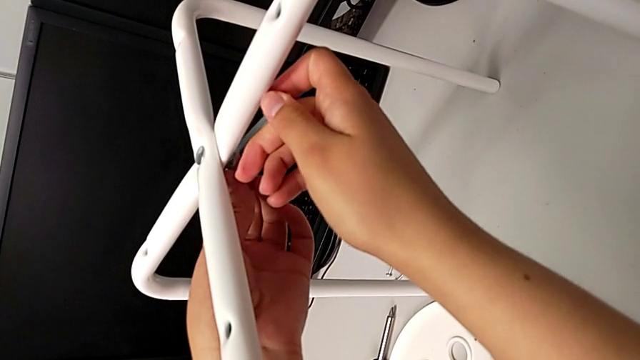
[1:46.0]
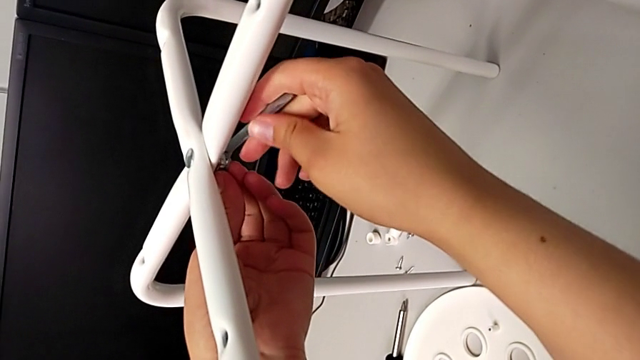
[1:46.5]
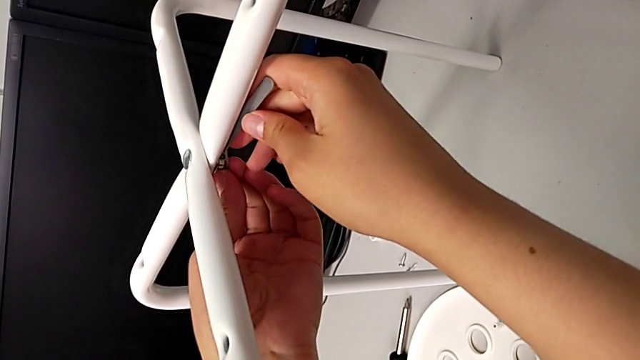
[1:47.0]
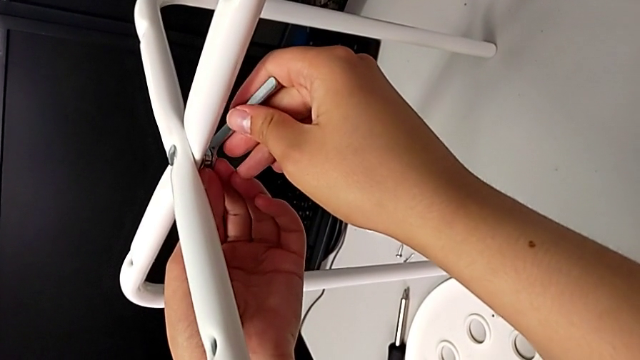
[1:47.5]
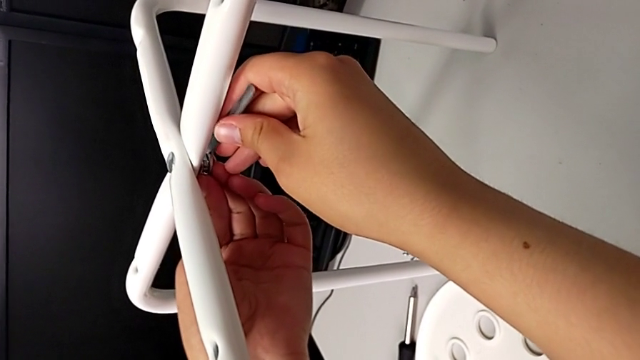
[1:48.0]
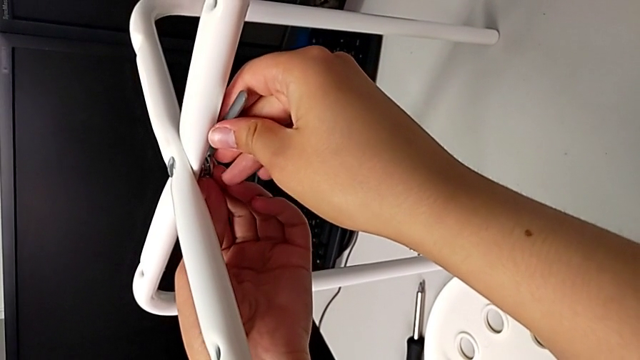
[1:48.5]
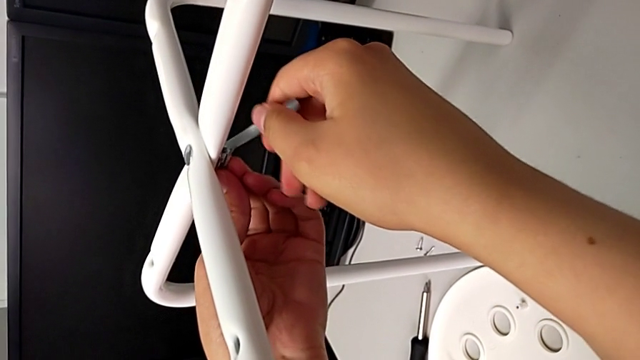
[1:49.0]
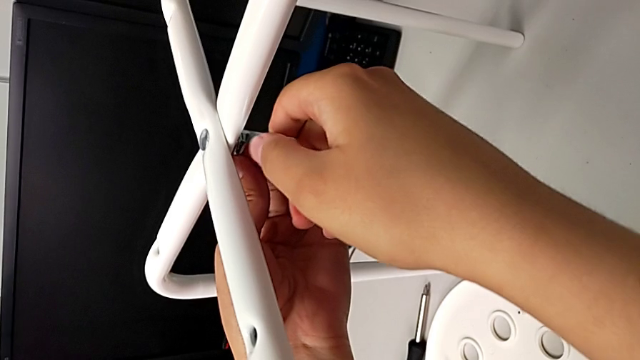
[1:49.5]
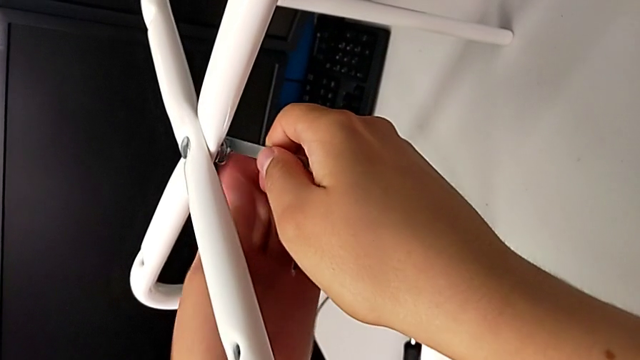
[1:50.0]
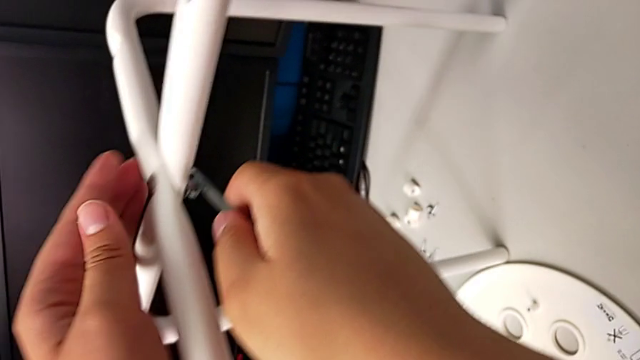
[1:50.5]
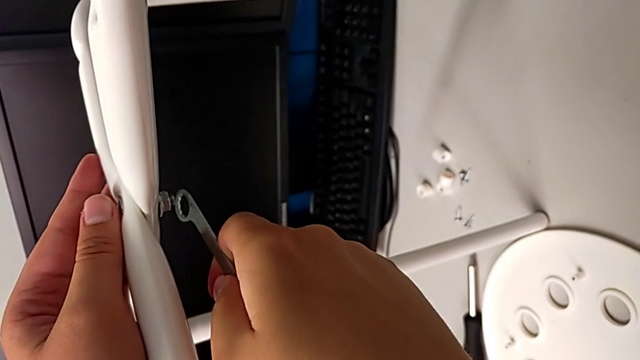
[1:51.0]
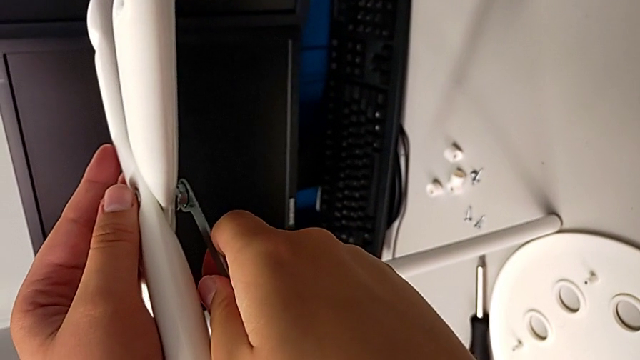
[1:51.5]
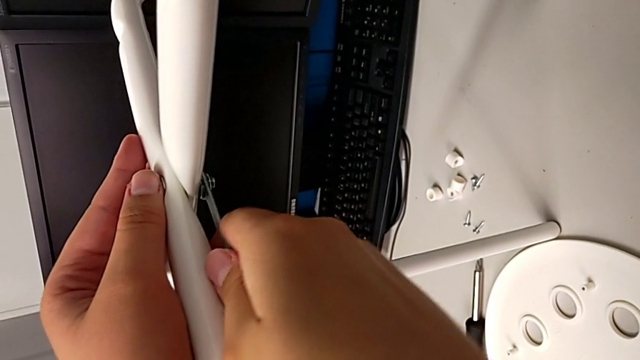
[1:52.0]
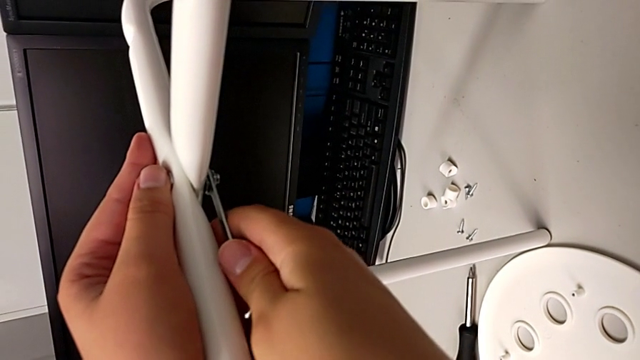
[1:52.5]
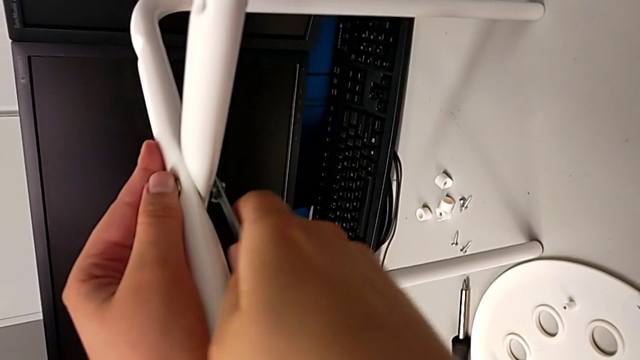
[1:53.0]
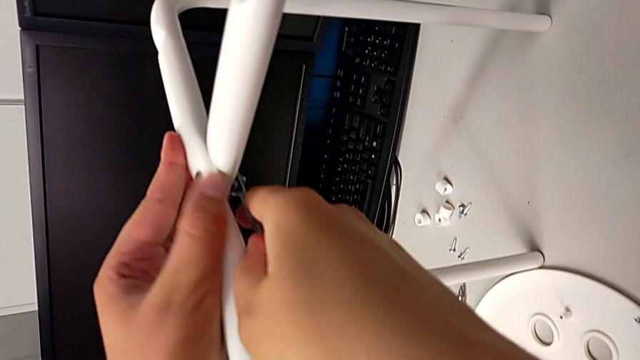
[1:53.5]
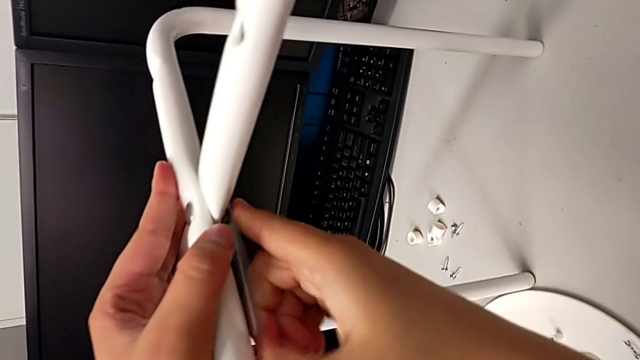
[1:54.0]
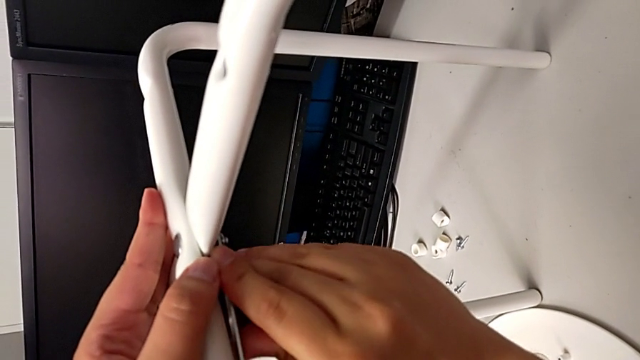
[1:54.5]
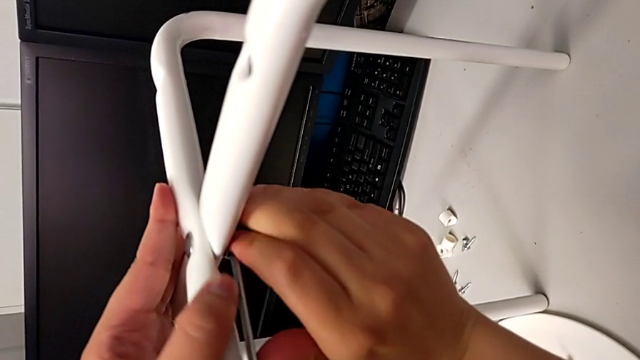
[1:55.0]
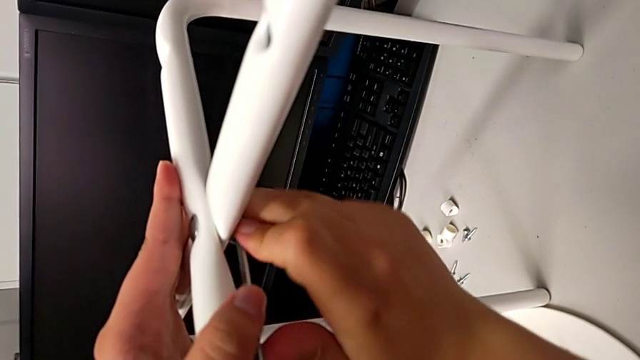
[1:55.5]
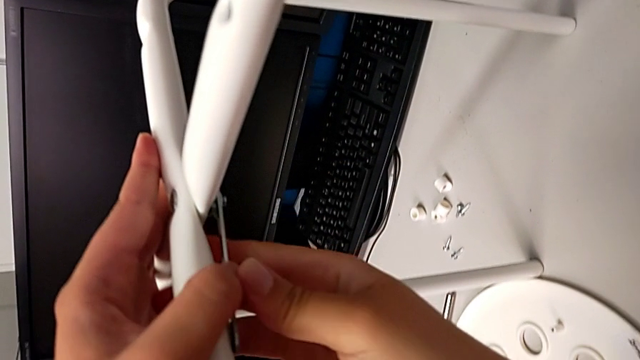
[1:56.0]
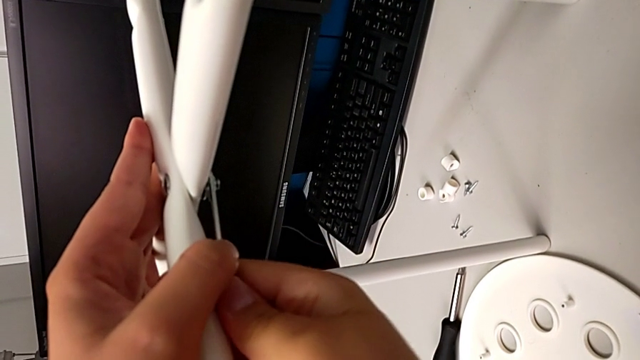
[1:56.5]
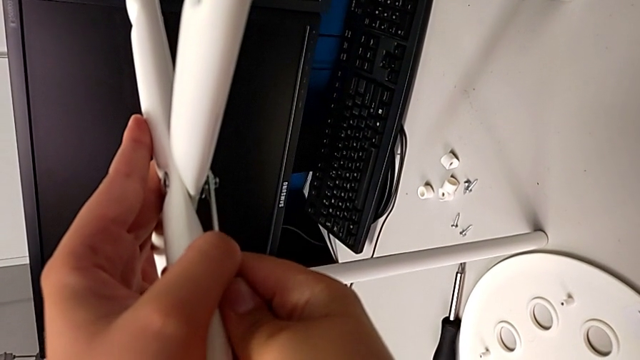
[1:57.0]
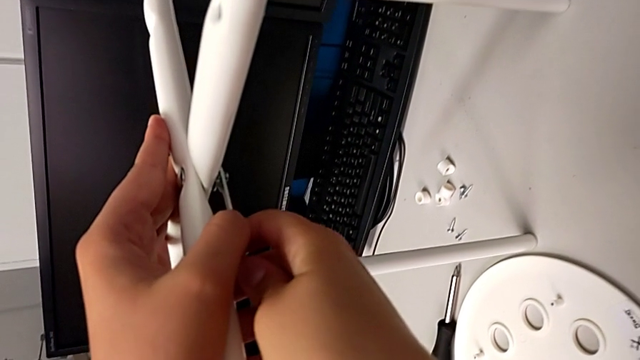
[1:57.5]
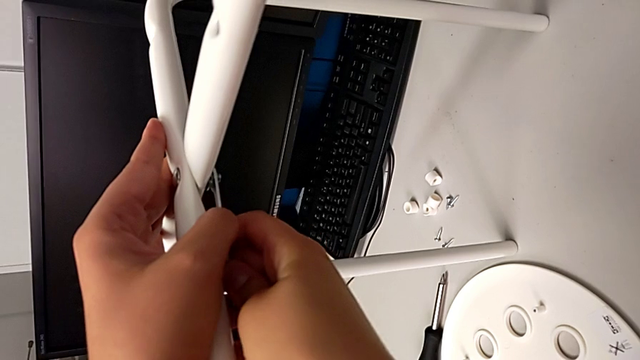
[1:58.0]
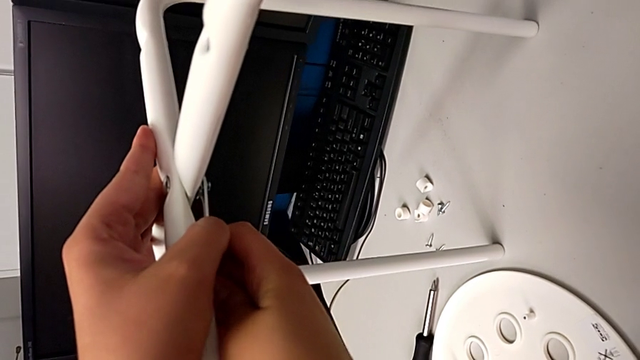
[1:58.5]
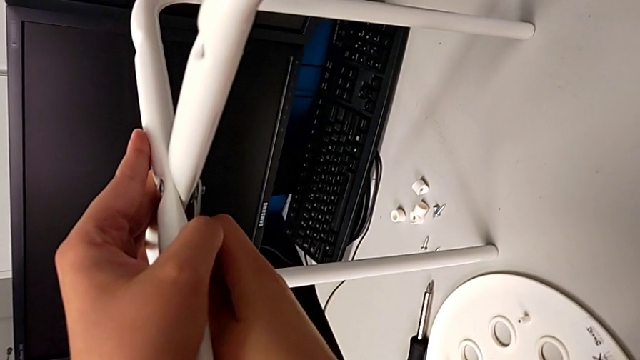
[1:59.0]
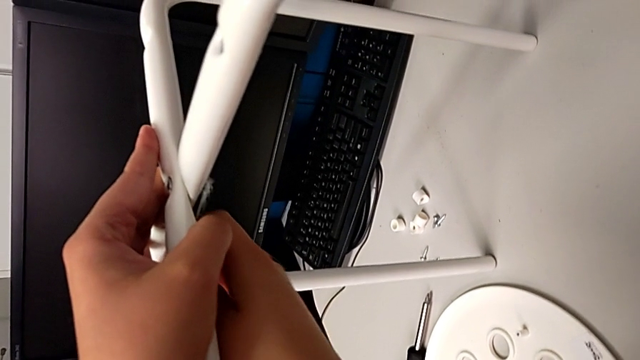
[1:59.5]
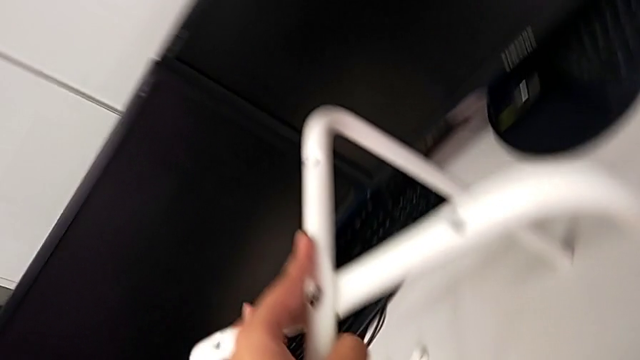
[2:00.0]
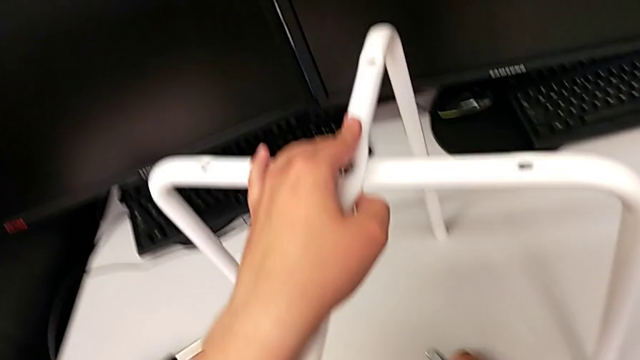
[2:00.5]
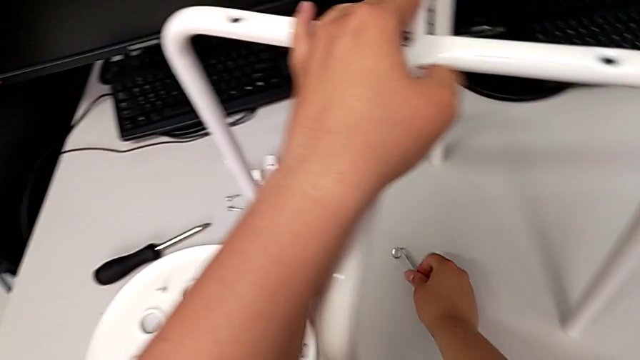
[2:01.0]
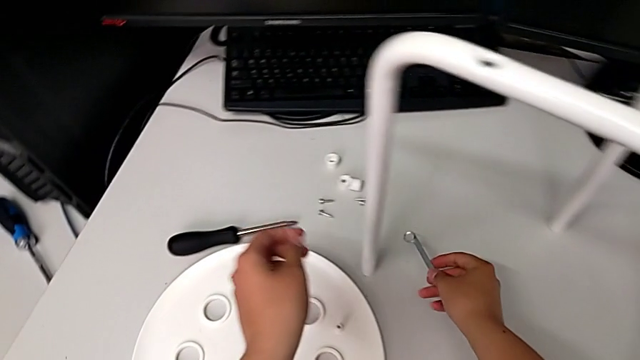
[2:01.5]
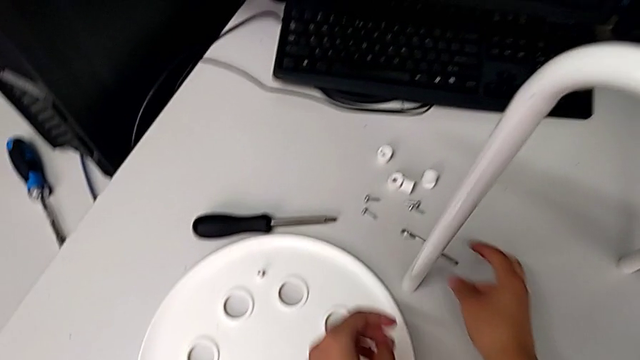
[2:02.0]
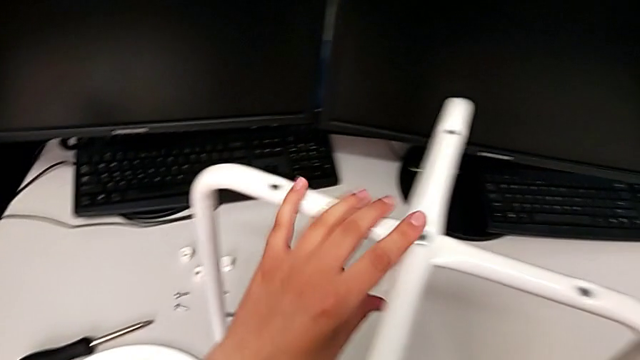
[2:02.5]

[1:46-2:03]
The camera wearer is assembling the legs. They screw the hex nut, hold the leg, screw the hex nut, withdraw the Allen wrench and wrongly drop it.

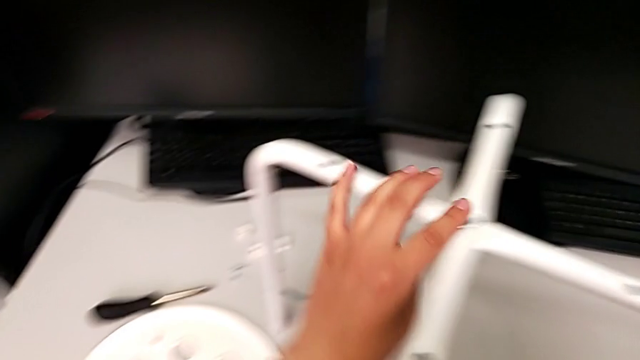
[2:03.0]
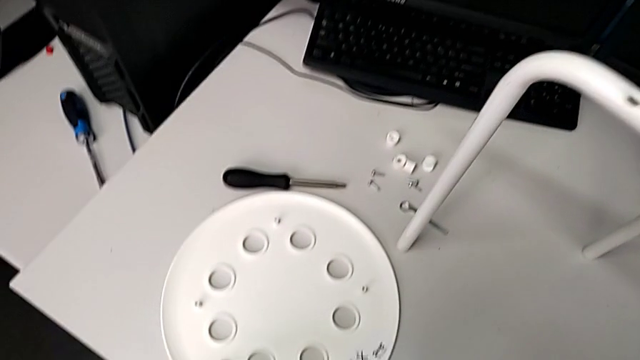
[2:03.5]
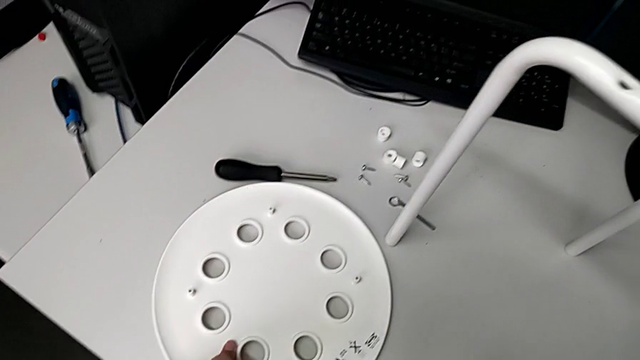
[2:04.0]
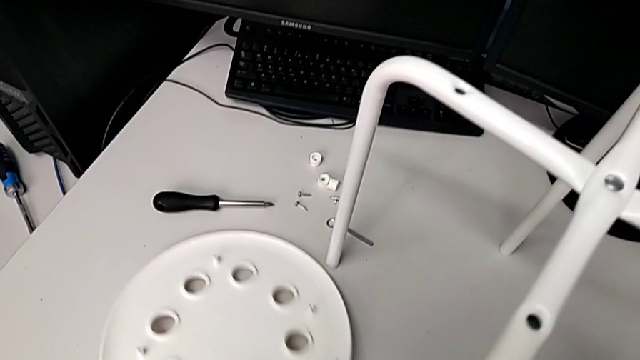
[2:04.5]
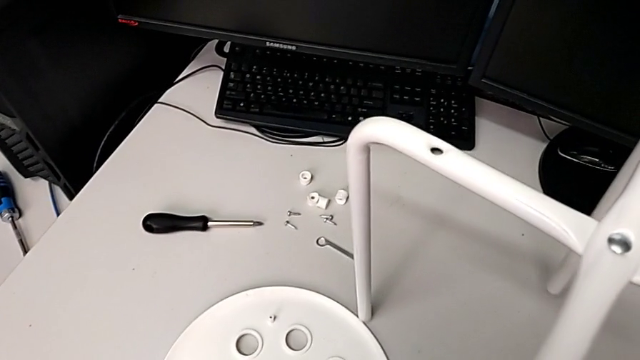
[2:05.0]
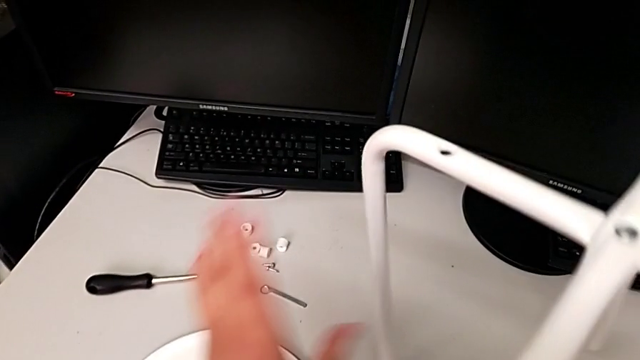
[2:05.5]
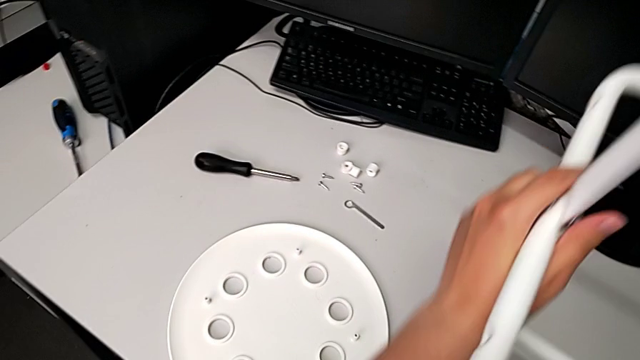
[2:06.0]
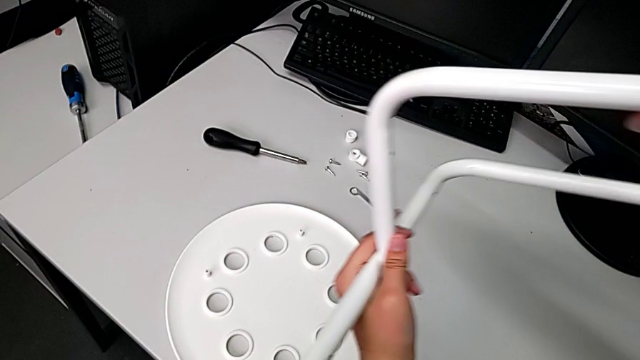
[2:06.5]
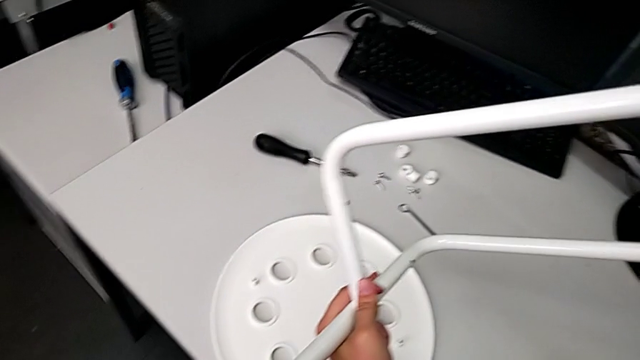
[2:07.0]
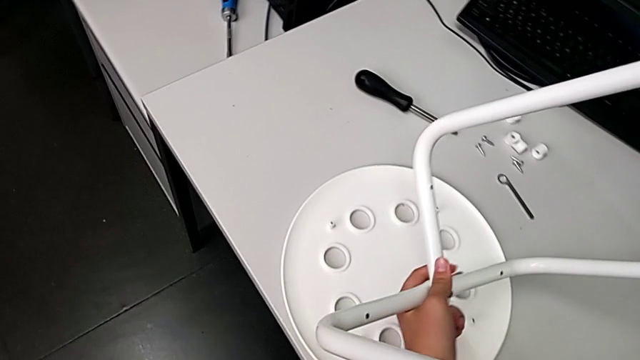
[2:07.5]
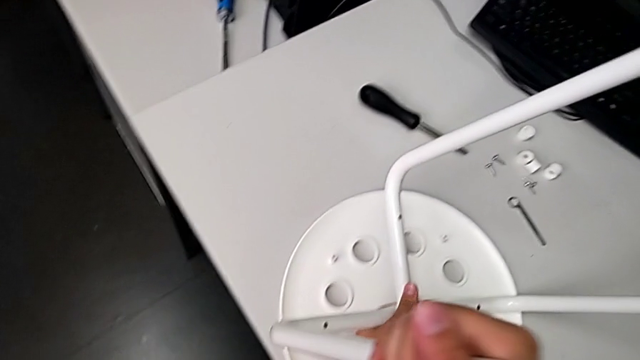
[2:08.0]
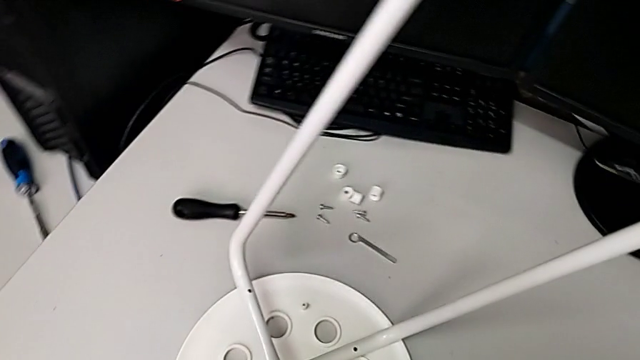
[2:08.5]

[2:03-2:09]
The camera wearer is assembling the seat. They grab the seat, flip the leg and wrongly drop it.
